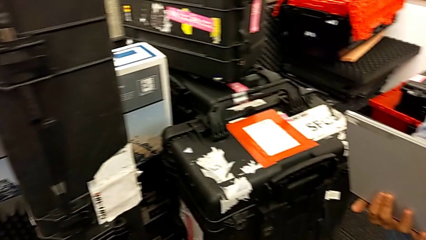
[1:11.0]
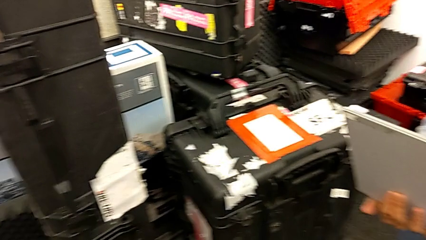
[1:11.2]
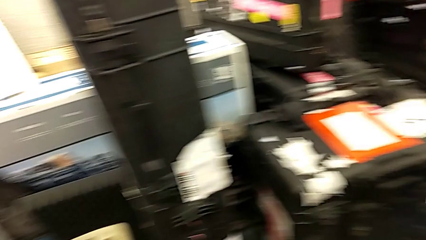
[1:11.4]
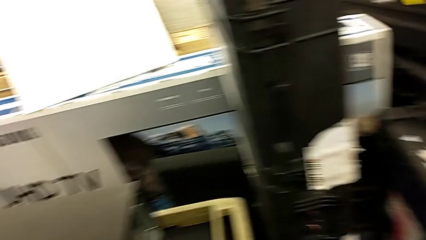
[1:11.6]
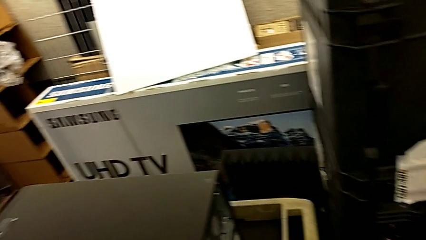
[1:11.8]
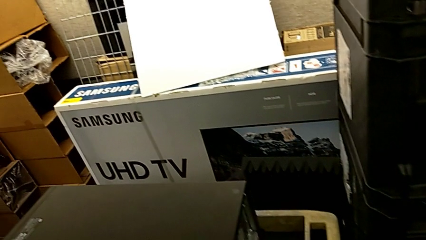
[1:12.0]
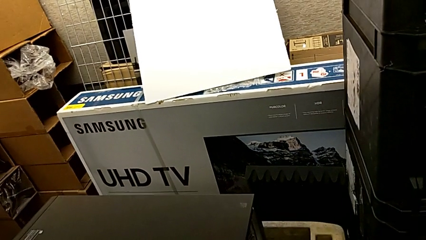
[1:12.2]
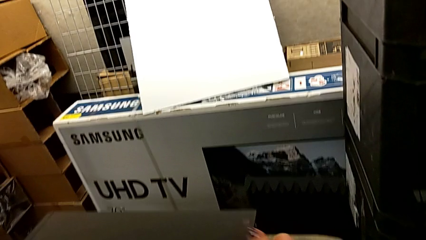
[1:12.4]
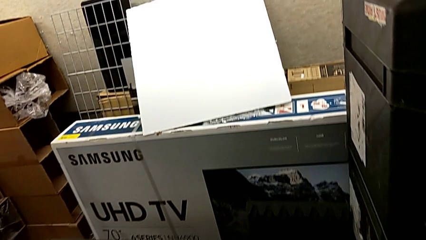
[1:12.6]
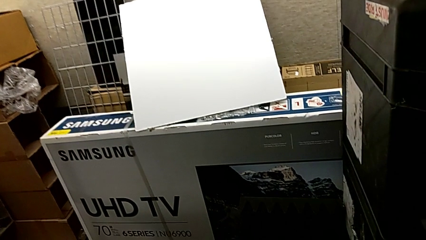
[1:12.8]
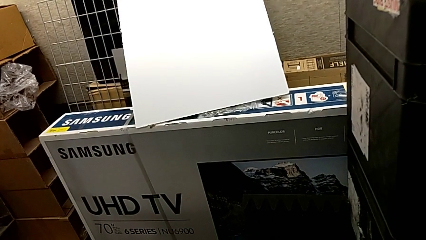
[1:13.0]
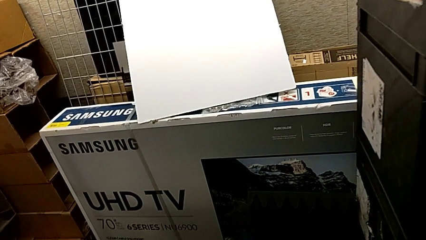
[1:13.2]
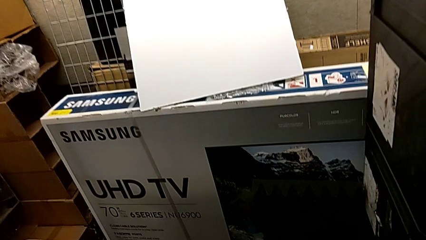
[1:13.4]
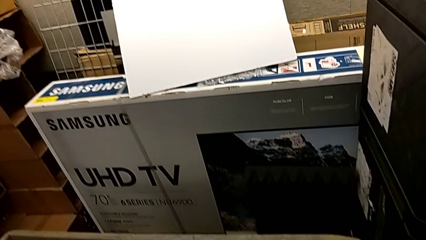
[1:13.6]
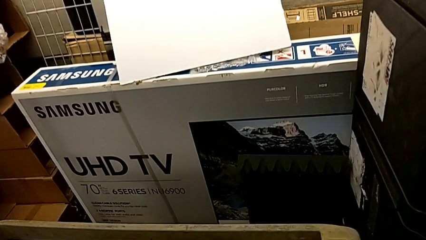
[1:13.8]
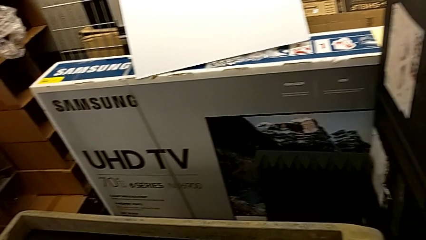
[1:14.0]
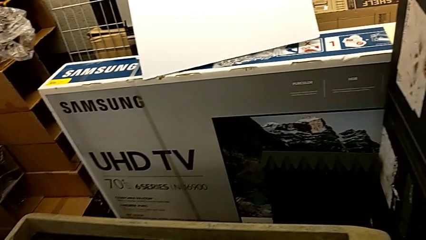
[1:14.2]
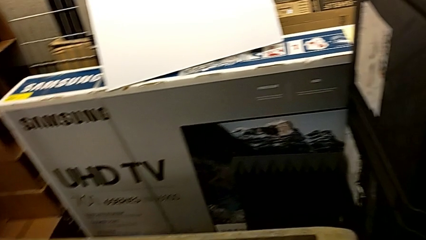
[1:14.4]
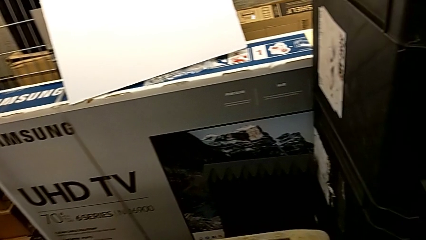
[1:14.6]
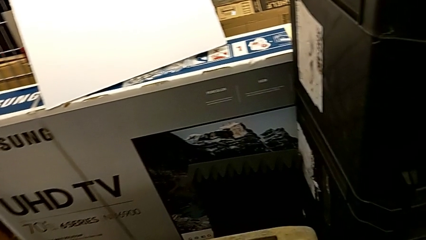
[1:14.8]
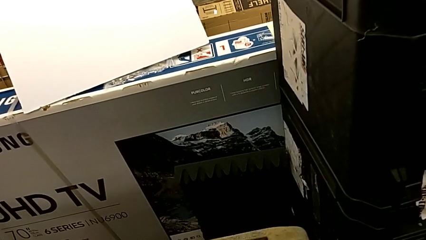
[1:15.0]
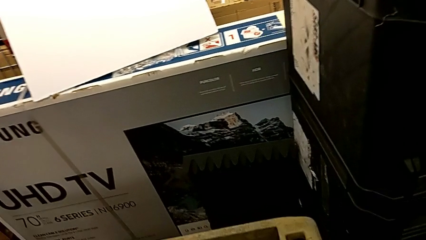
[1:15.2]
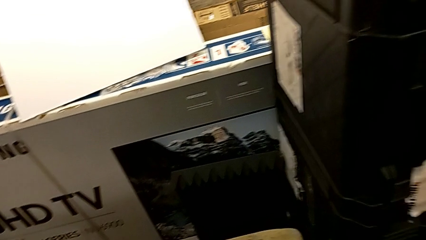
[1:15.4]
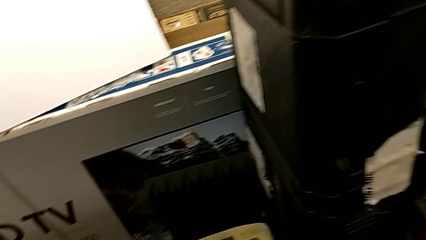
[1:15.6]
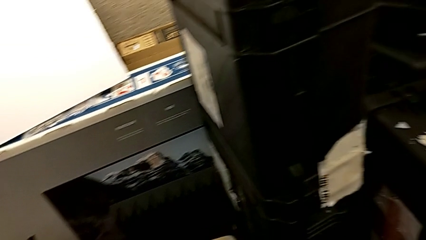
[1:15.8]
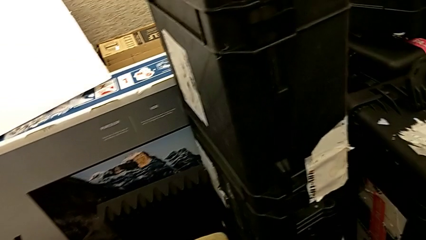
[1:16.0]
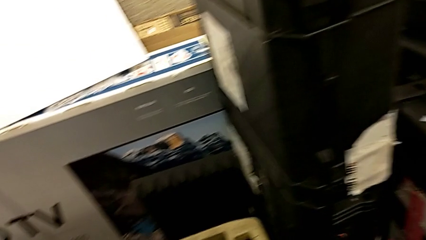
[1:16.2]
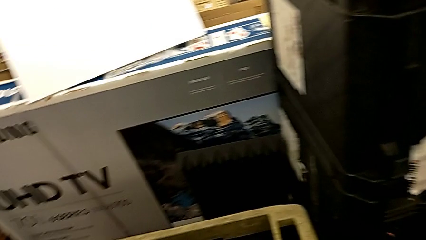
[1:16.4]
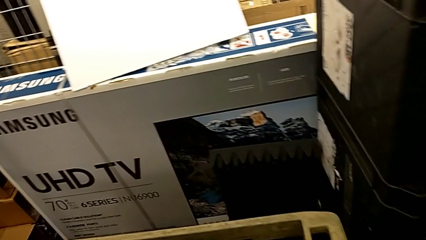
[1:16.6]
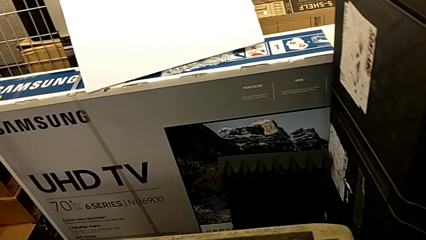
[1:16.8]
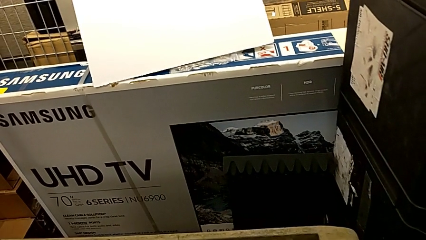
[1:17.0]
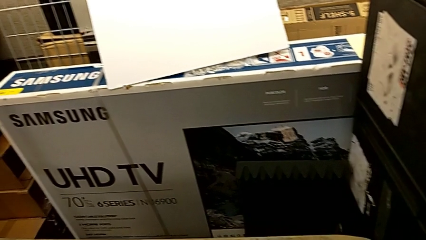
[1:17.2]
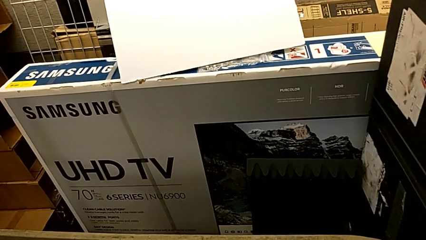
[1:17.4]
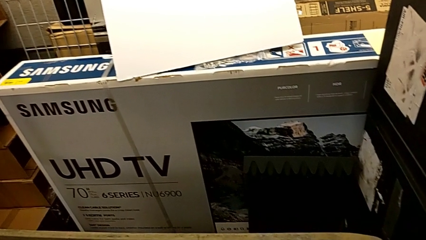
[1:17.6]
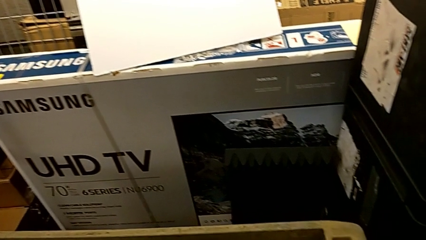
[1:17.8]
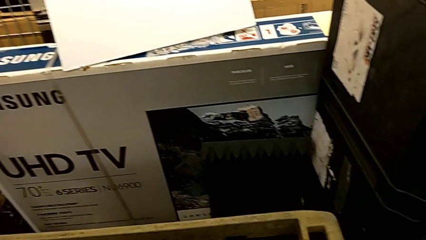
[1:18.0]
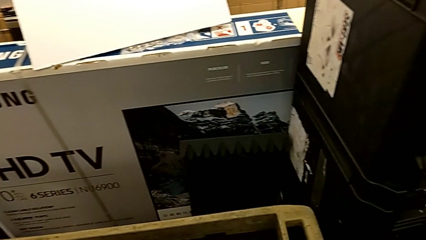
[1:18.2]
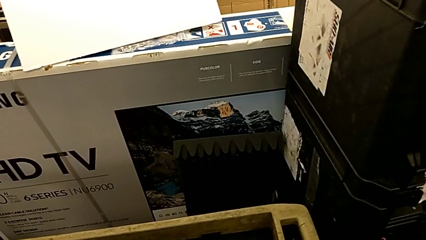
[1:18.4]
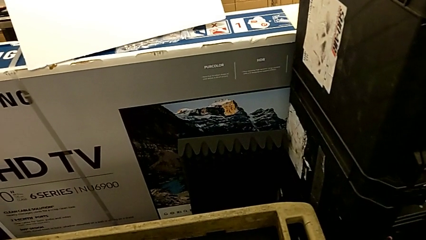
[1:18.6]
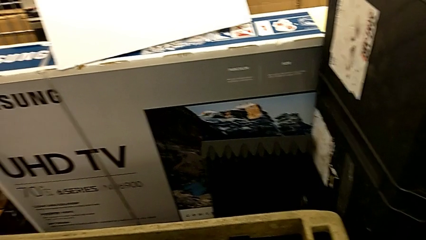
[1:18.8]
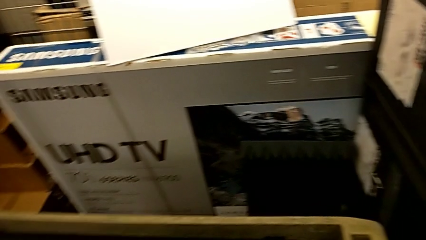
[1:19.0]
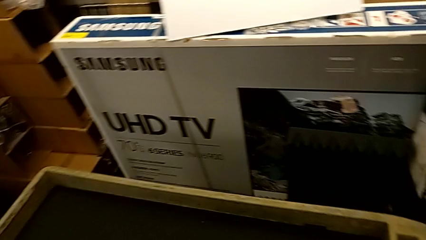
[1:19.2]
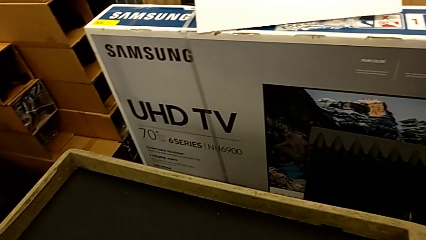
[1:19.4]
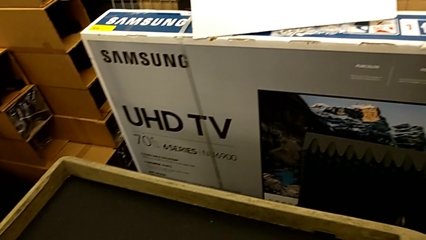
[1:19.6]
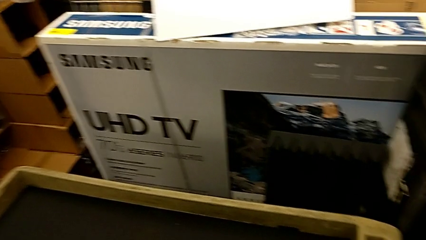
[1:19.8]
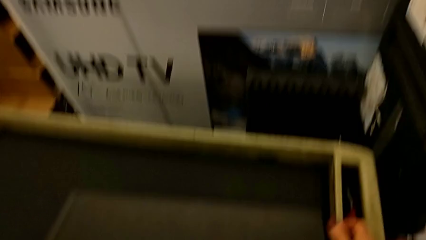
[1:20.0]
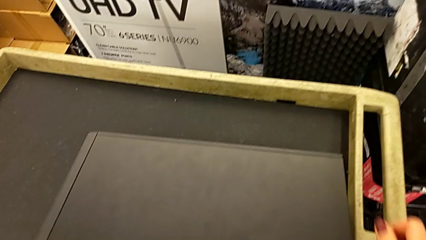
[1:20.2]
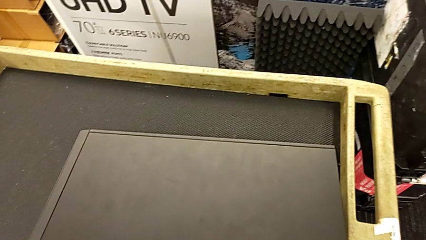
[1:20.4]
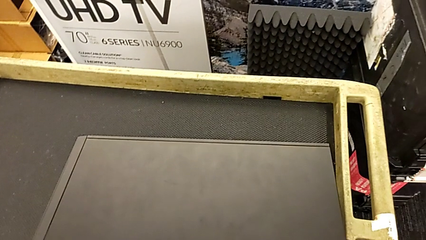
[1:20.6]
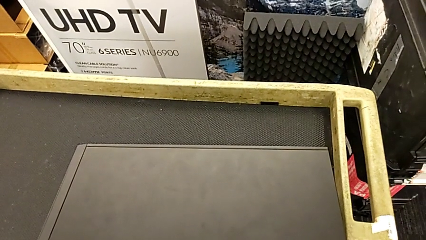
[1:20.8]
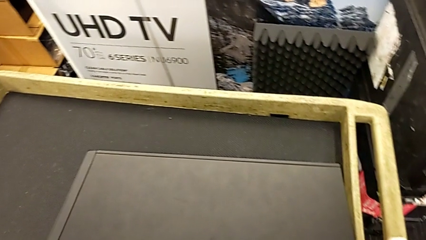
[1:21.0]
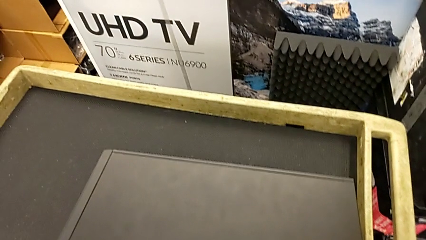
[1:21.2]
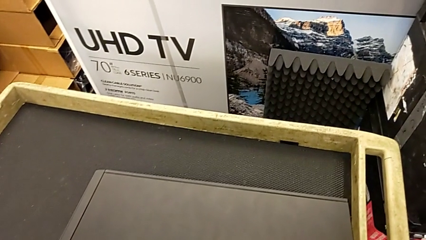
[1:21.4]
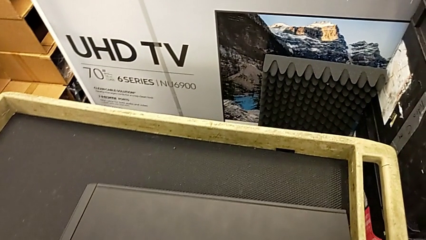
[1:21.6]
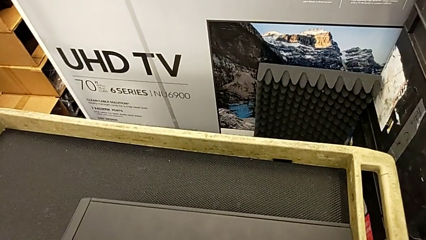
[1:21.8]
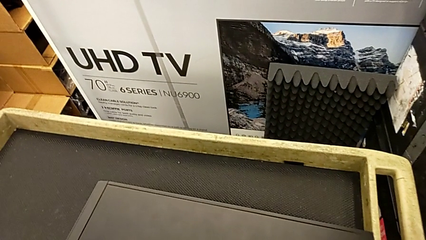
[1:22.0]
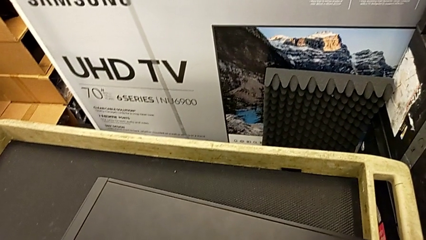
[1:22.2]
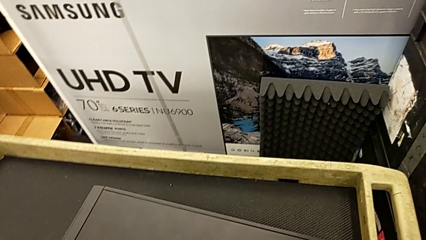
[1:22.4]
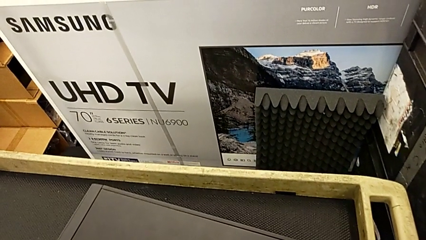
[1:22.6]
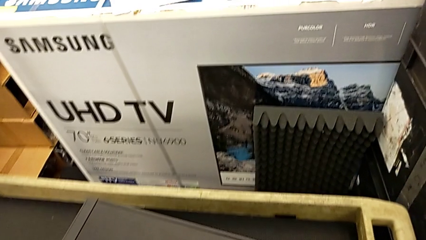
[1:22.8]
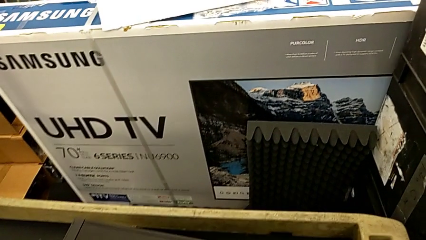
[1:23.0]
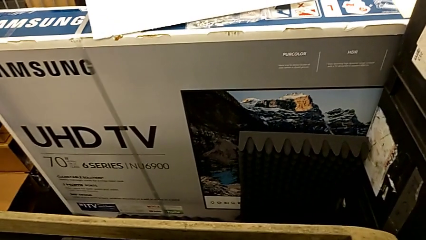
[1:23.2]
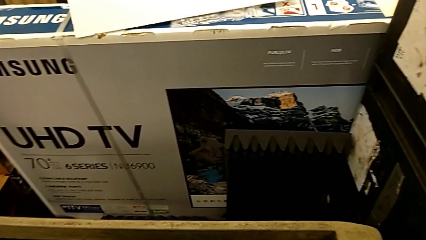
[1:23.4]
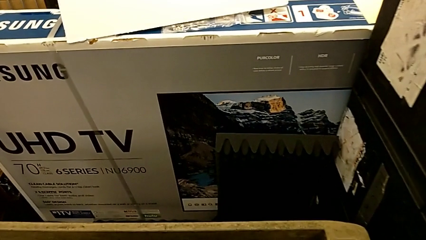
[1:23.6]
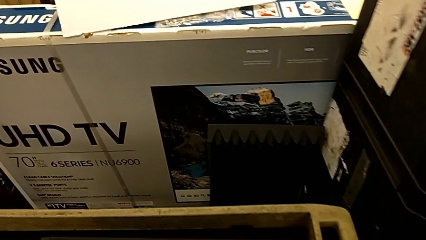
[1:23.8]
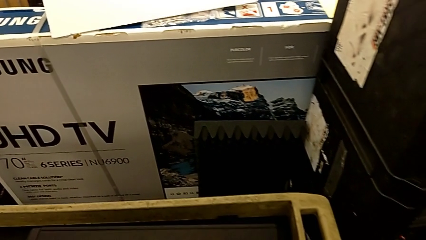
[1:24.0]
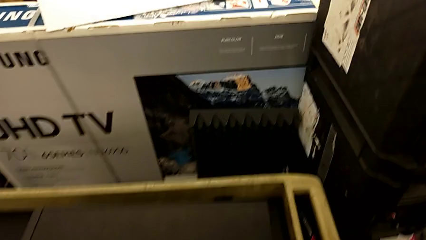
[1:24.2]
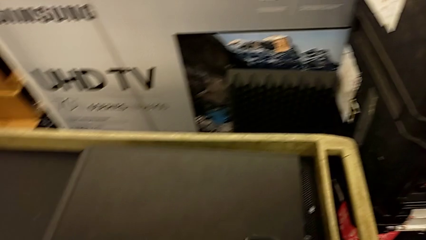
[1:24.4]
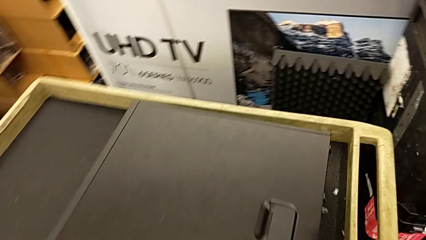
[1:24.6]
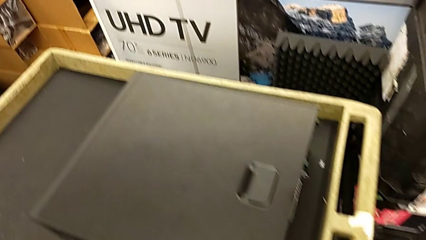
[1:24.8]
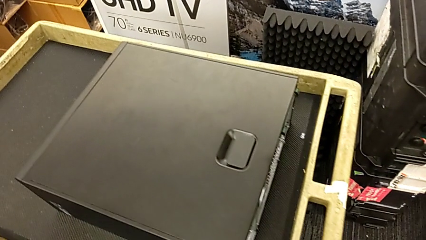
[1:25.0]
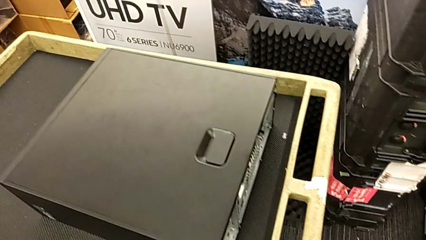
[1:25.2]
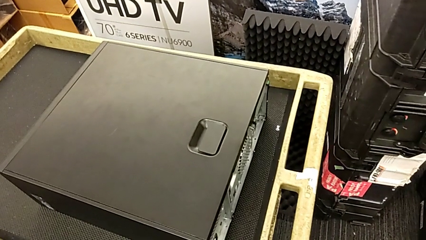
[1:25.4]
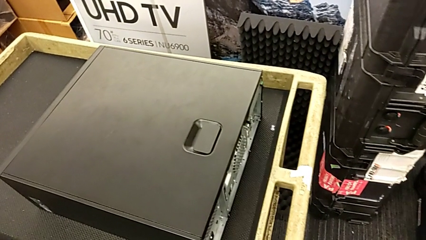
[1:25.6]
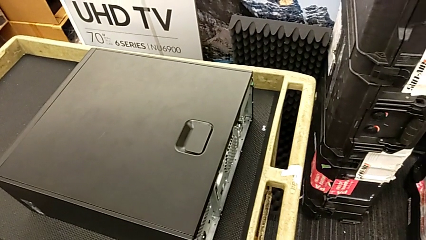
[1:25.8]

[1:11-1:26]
The camera wearer is placing the computer tower on the table. They place the computer tower.

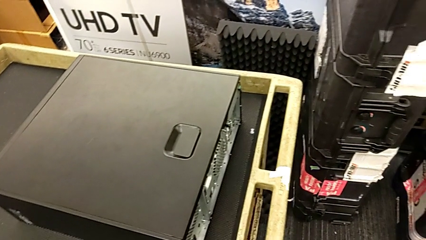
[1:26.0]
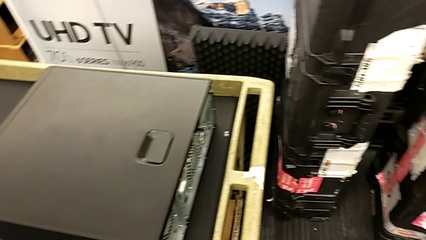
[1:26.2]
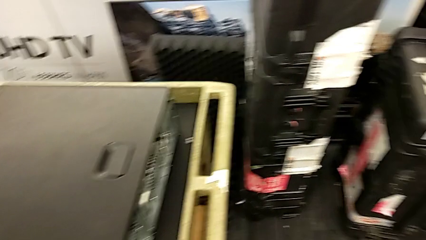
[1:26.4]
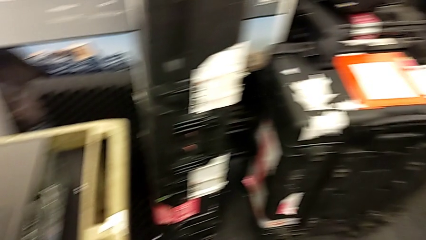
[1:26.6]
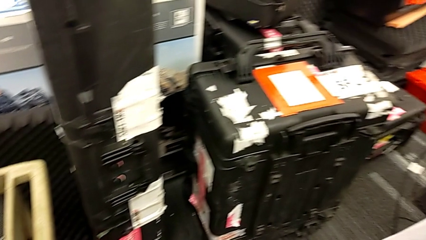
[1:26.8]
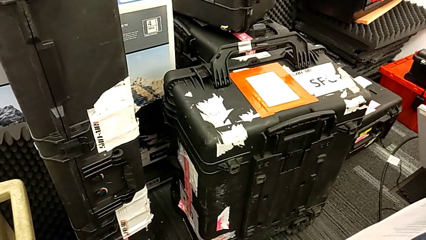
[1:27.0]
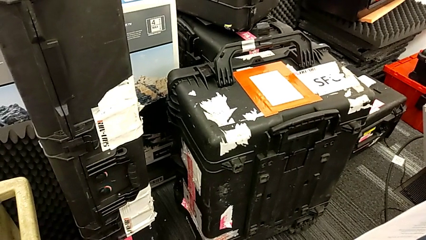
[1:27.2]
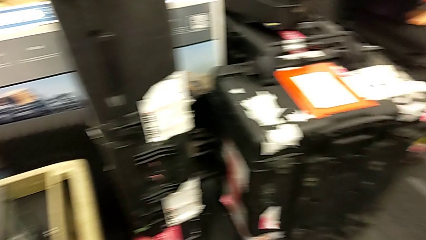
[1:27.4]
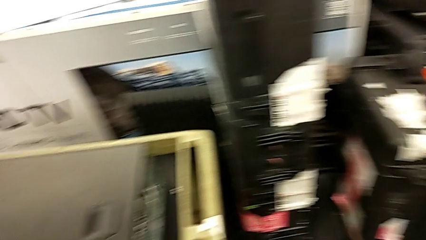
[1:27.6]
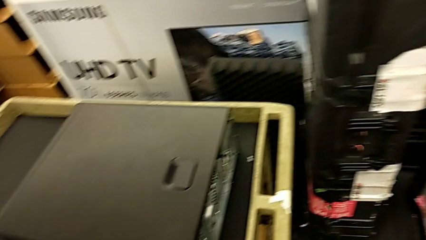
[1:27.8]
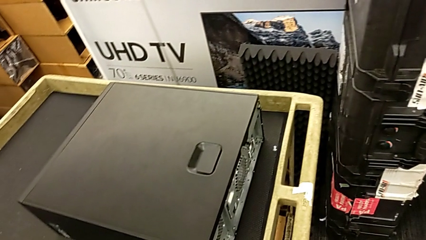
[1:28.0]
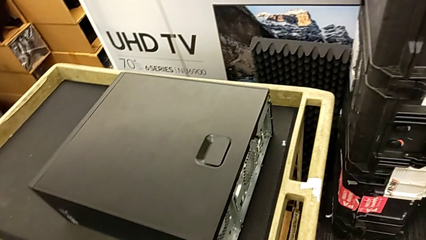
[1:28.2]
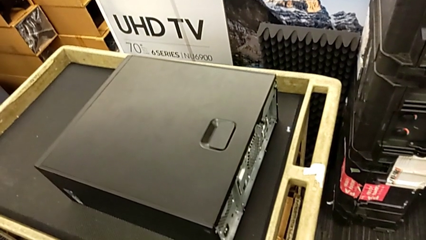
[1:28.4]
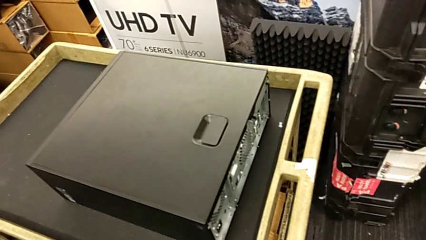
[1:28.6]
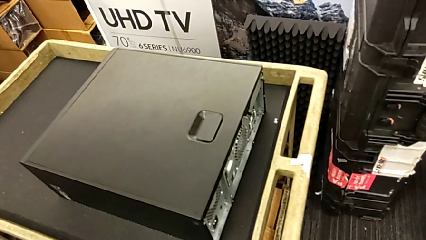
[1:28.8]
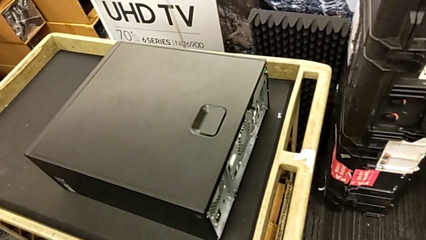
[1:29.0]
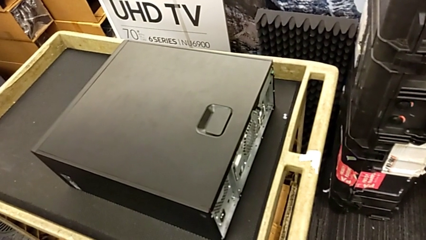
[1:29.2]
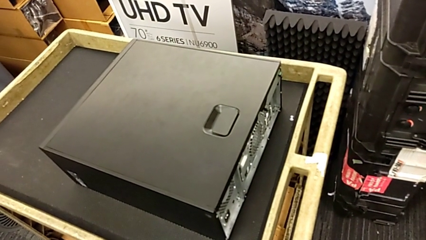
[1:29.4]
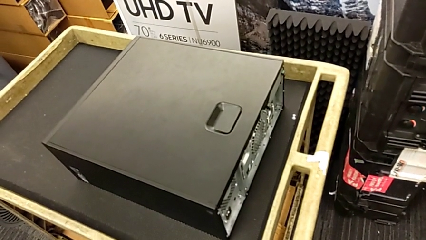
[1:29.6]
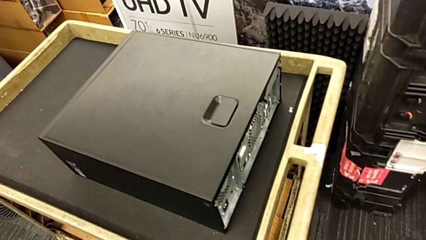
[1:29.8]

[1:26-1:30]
The camera wearer is opening the cover.
